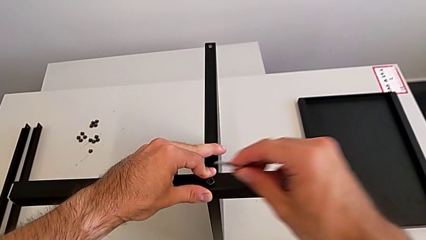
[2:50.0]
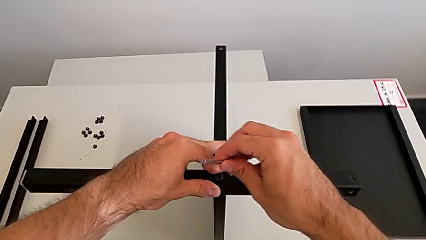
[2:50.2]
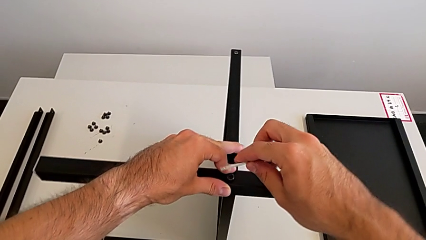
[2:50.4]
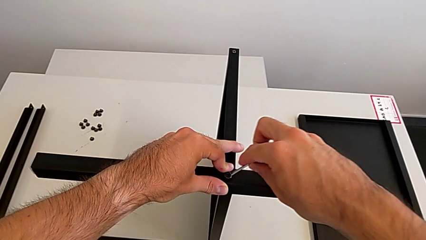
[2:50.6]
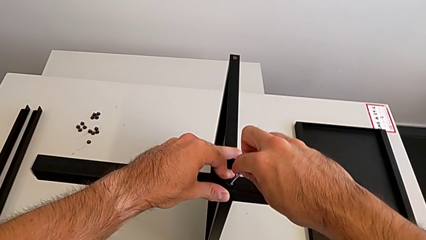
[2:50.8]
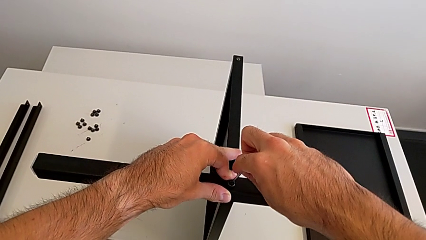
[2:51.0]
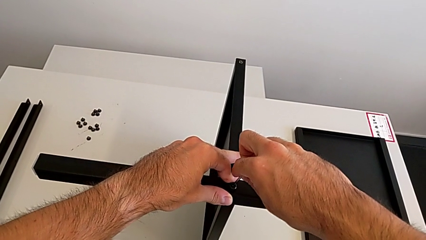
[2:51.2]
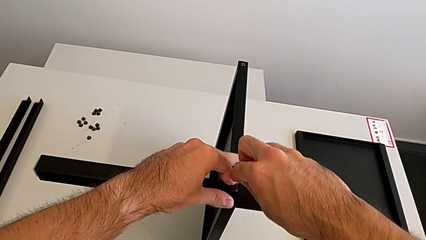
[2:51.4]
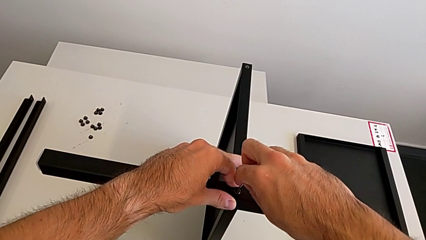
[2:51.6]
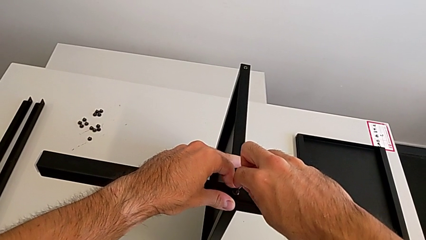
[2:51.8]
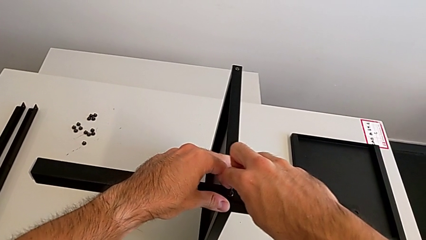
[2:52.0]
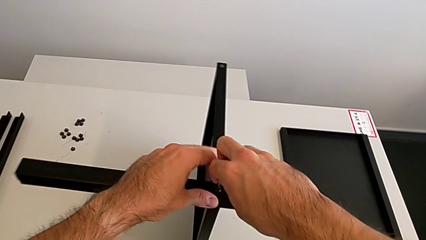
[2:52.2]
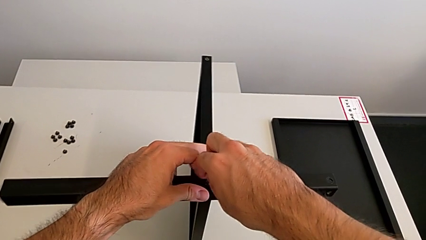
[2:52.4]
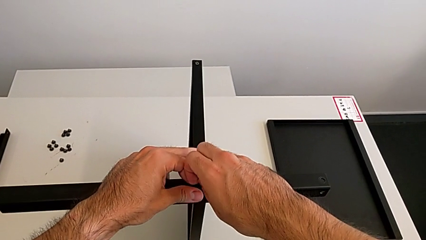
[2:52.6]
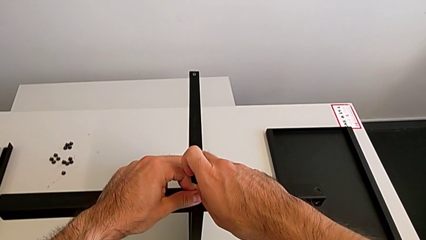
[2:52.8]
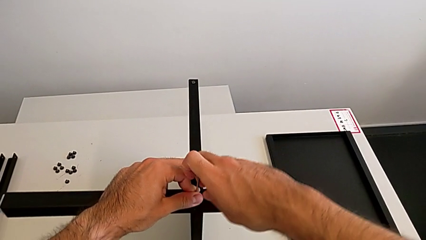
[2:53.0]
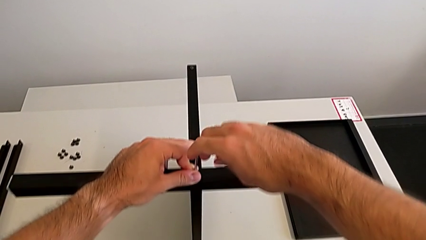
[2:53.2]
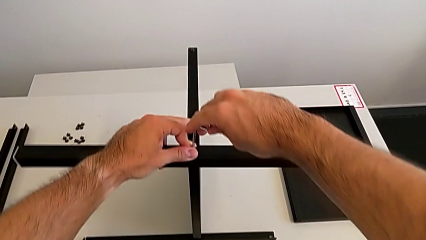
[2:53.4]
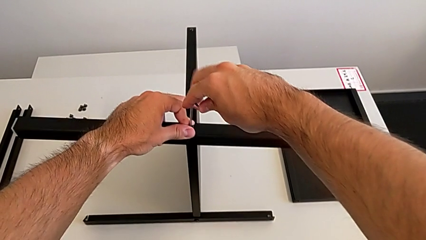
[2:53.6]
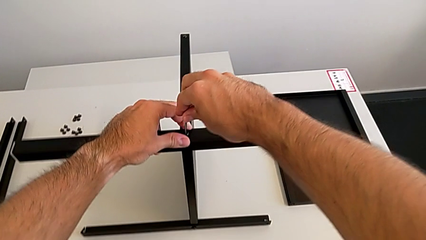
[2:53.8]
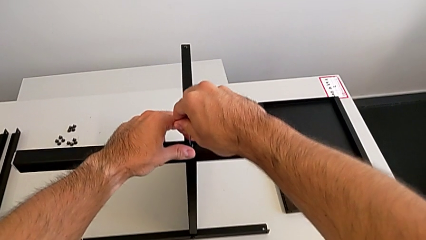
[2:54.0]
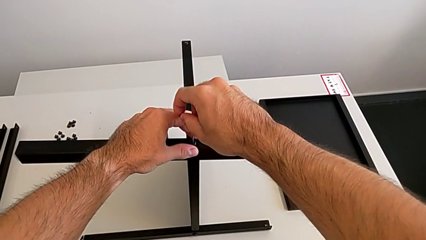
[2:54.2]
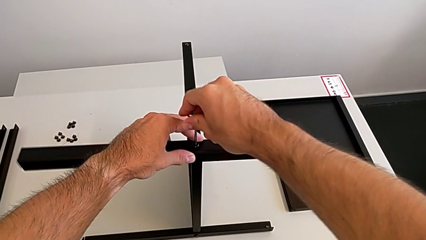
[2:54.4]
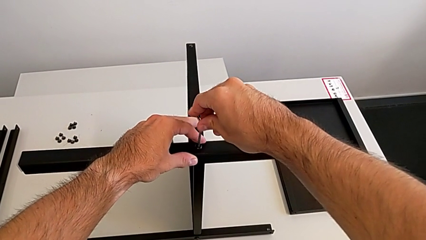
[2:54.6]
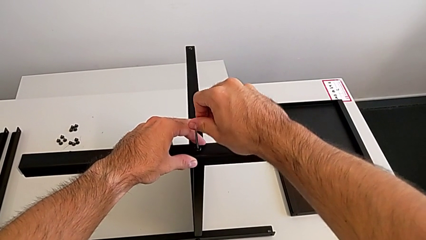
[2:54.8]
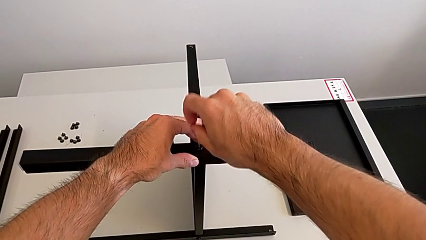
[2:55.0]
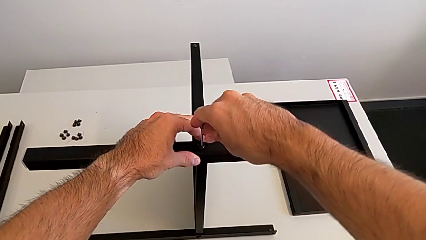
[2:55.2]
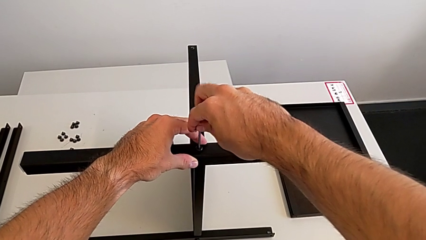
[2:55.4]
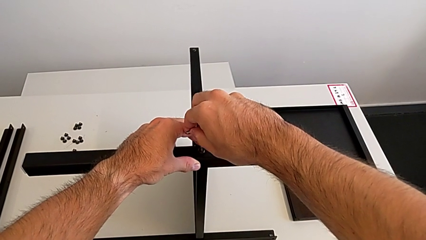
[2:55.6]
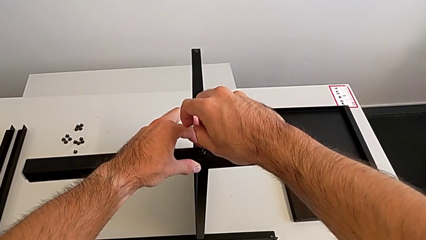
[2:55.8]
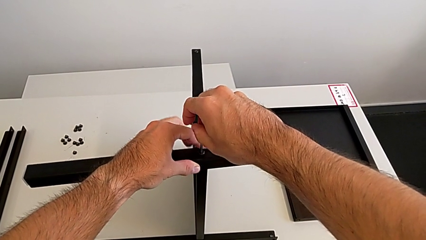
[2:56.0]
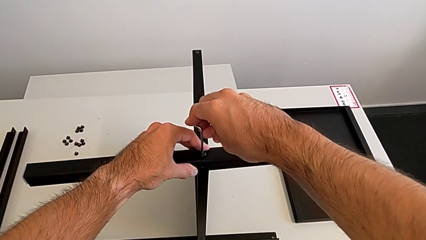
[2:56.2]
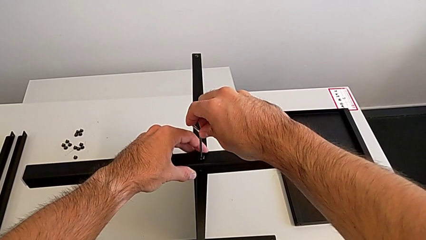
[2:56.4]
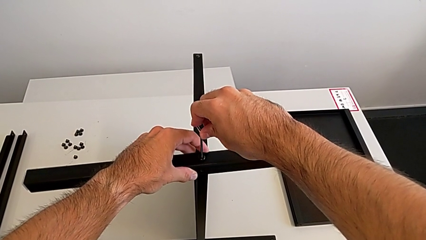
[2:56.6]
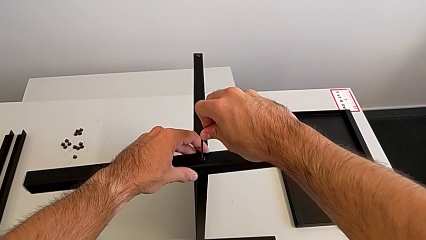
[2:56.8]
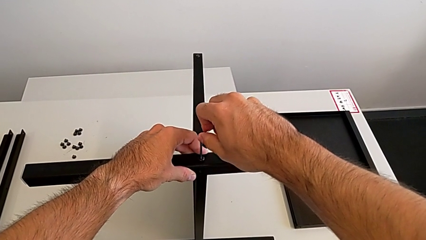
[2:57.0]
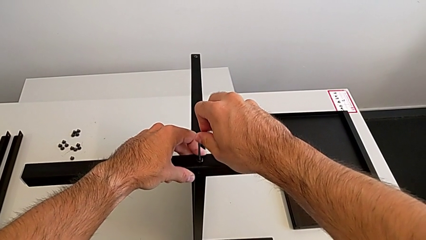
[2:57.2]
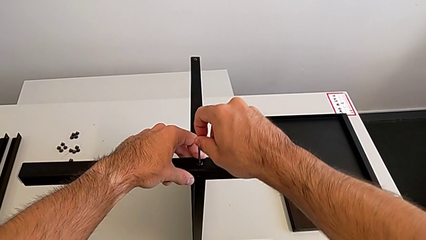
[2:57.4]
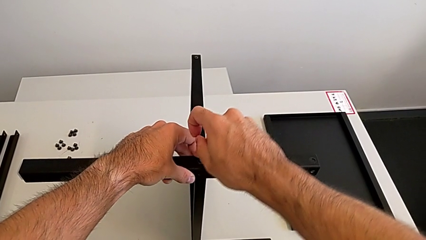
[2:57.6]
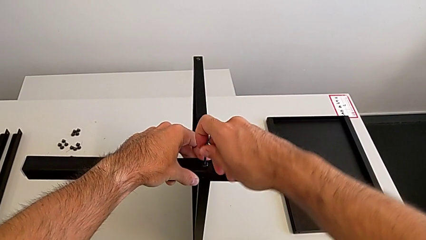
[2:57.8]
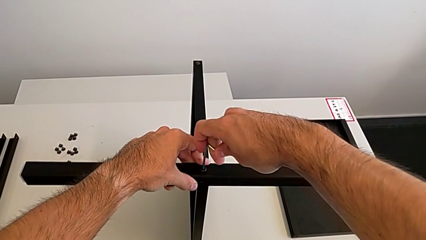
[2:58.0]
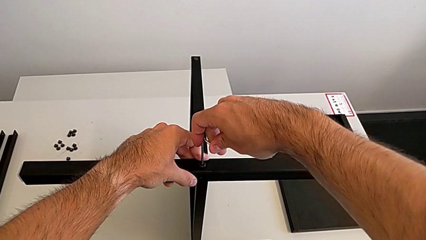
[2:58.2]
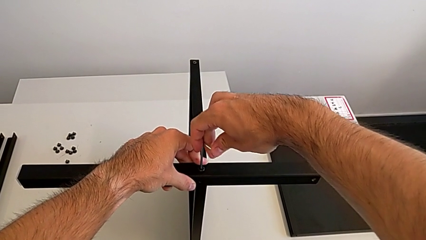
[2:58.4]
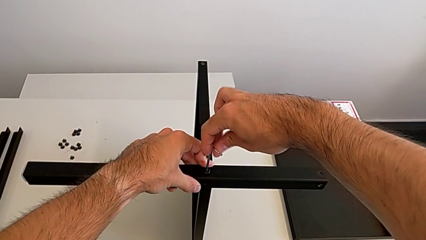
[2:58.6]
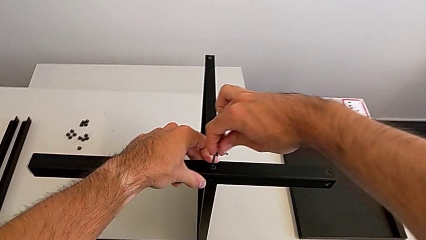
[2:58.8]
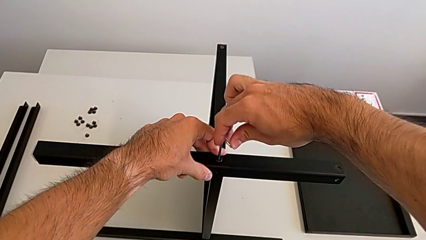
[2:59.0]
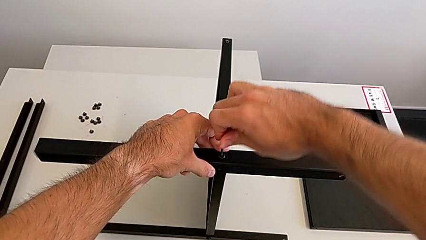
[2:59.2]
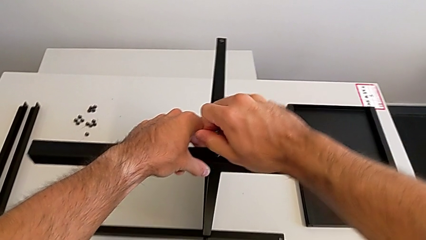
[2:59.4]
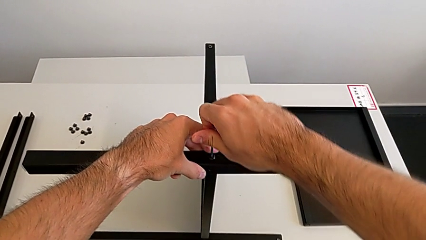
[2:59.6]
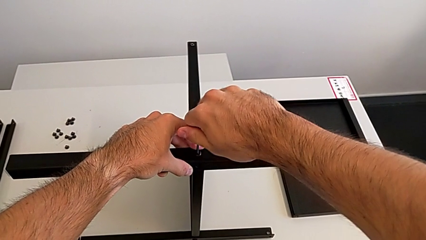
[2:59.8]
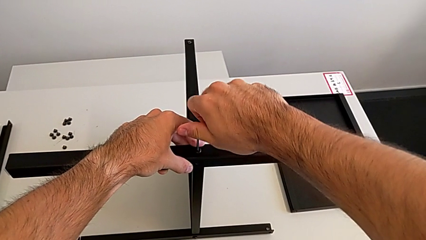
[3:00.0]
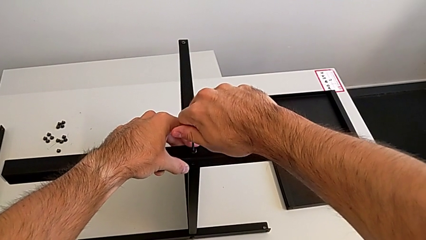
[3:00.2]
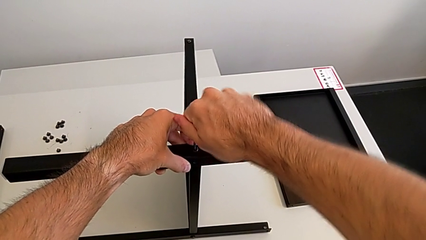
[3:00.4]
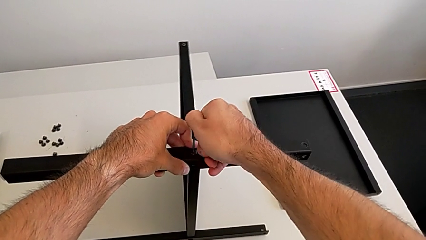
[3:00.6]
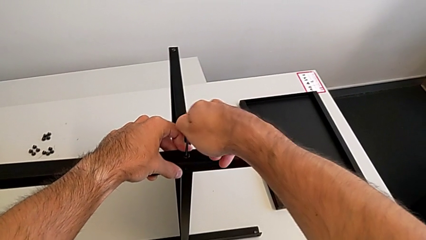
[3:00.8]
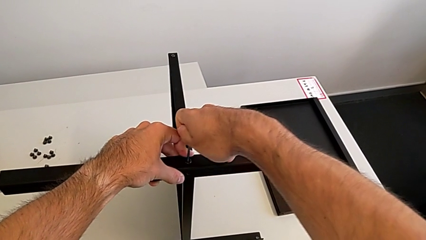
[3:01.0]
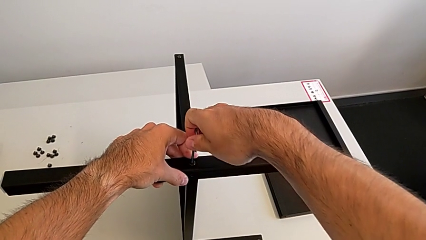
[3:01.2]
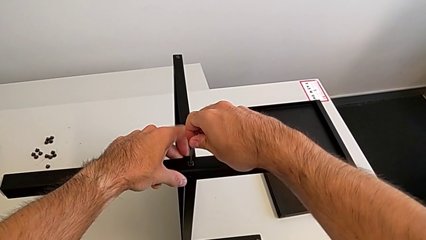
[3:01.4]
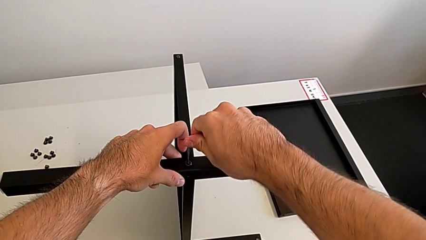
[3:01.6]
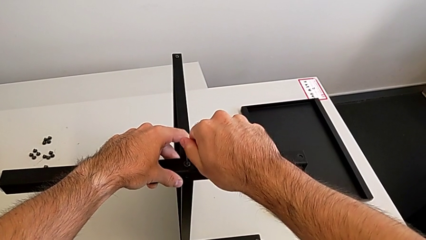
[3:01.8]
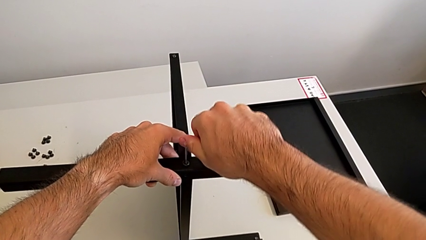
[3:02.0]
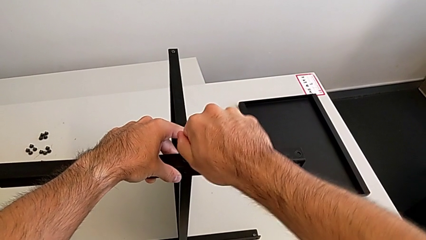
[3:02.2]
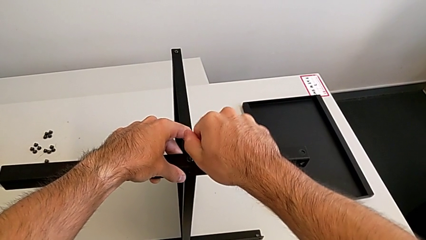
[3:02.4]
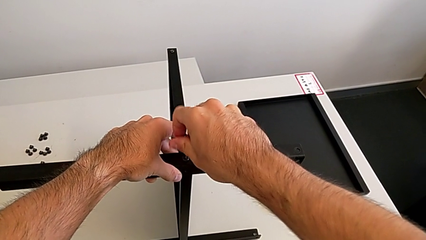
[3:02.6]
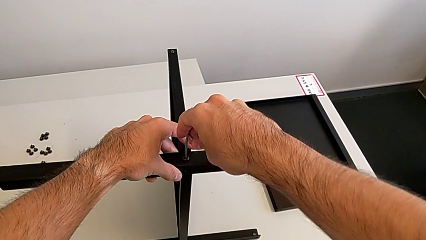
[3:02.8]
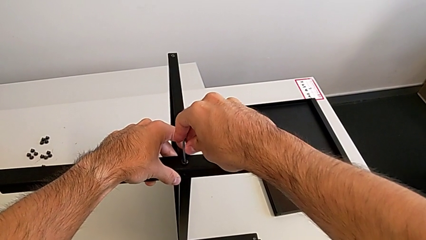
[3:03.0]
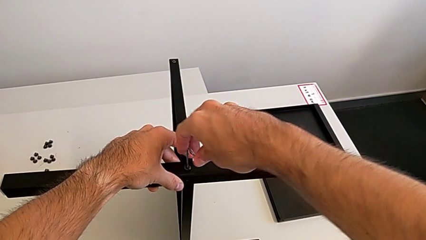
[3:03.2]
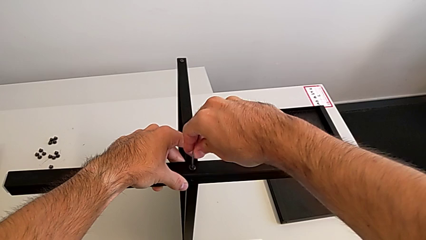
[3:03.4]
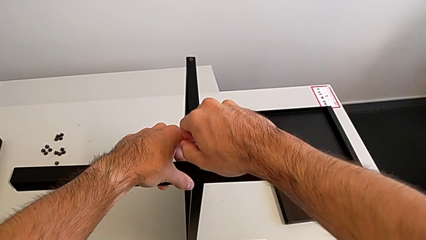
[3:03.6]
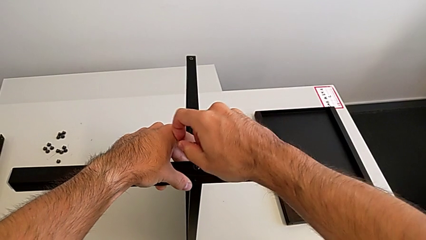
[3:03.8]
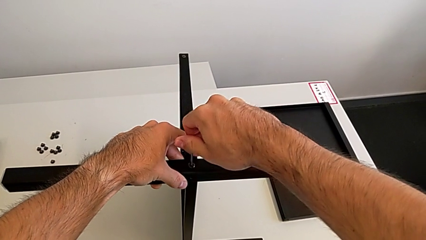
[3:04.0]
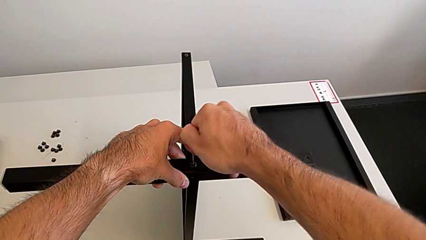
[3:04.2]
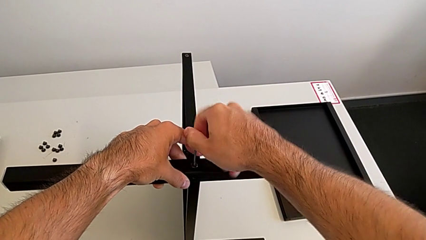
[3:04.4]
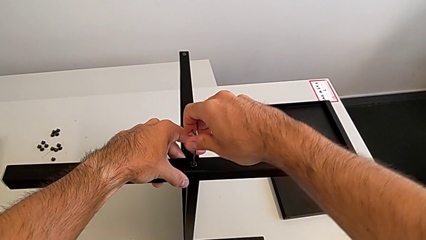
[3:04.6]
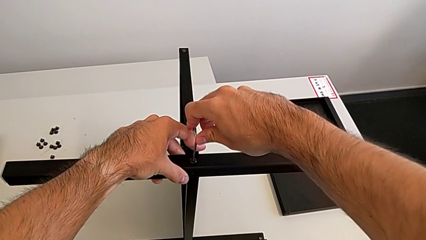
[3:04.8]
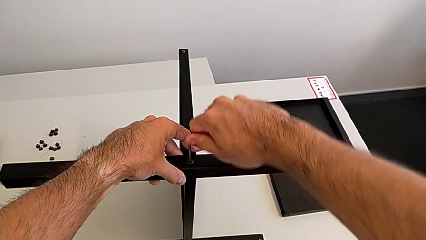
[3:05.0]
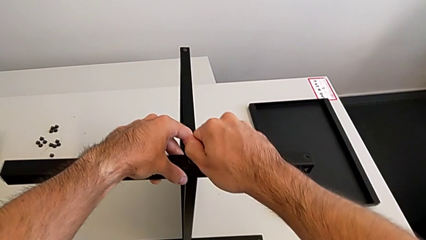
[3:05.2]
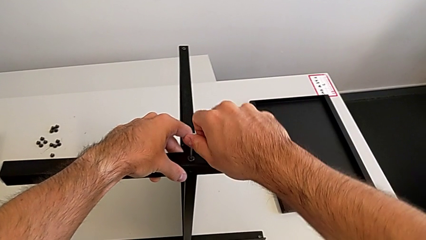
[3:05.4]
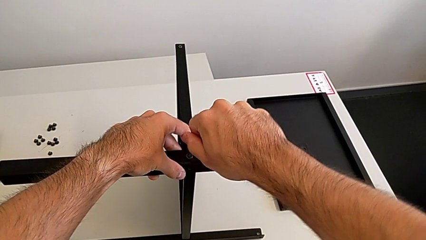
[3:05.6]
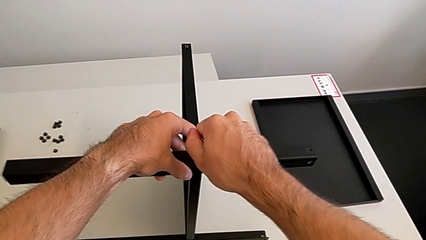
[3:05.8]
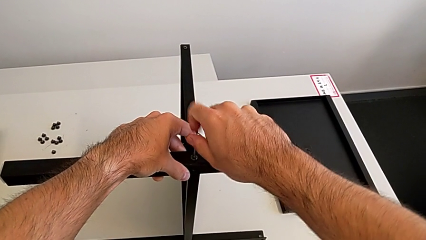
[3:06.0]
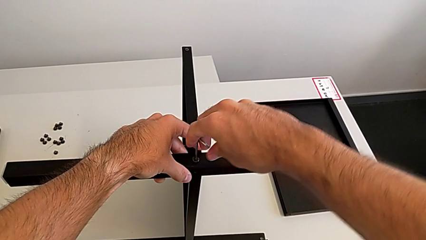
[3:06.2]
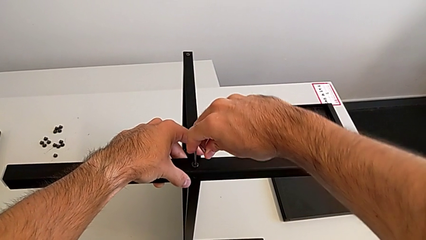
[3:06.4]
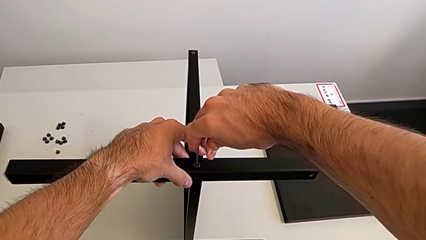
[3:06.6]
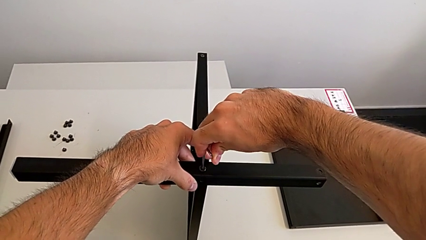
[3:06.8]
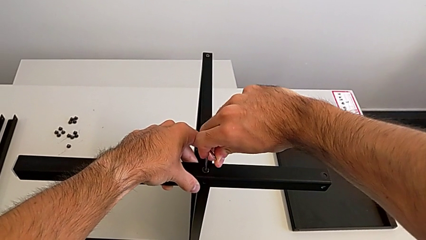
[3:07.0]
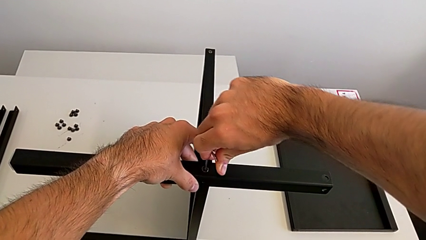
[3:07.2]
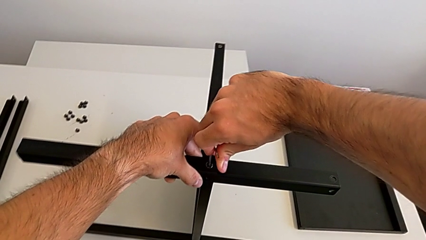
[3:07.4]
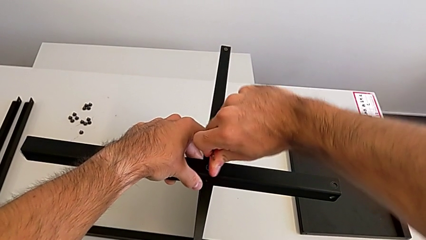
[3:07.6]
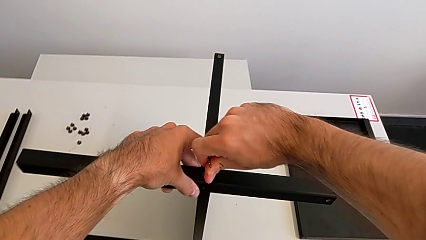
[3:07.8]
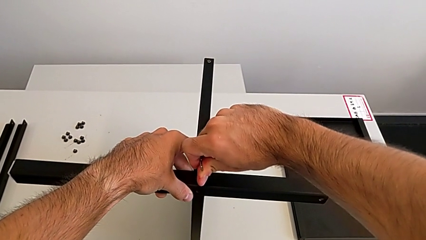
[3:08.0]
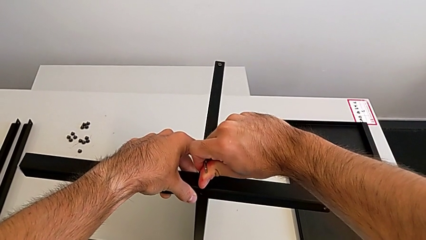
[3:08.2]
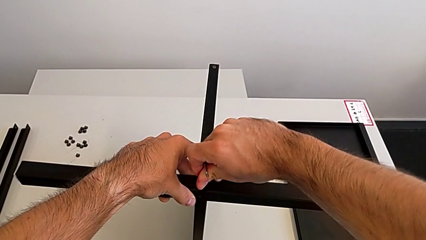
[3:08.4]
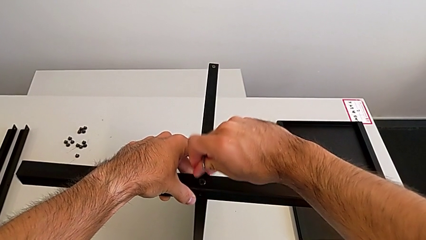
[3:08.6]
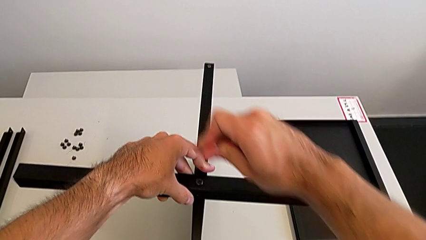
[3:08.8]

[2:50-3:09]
The camera wearer is screwing the second leg to the middle shelf of the table. They insert the Allen wrench, screw the hex socket head and withdraw the Allen wrench.
